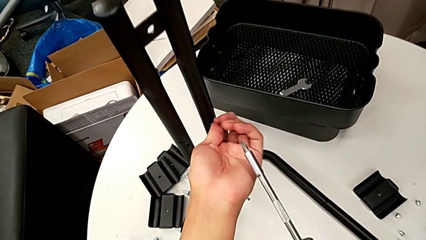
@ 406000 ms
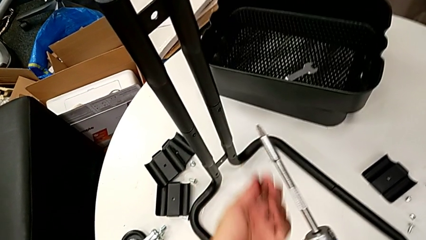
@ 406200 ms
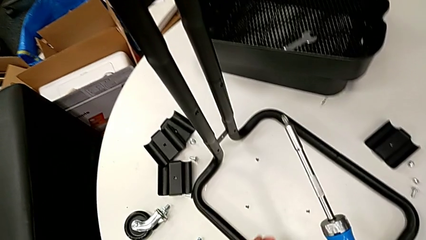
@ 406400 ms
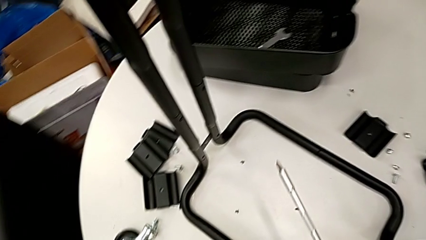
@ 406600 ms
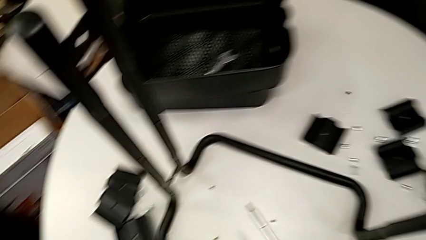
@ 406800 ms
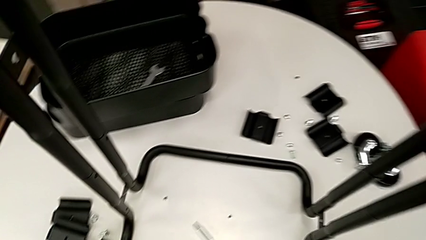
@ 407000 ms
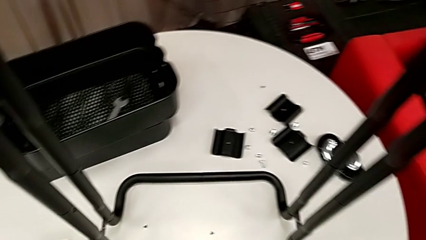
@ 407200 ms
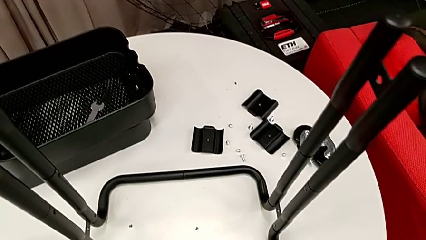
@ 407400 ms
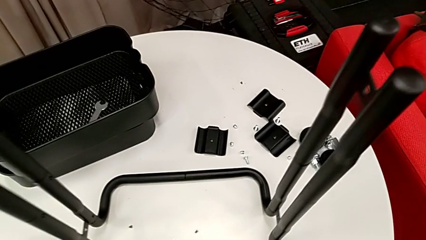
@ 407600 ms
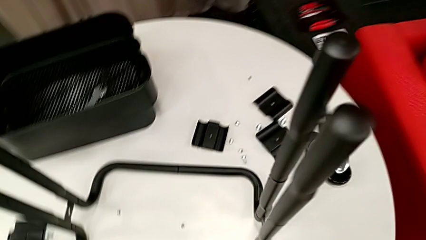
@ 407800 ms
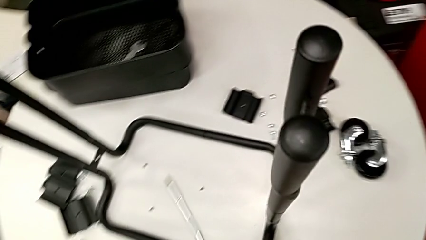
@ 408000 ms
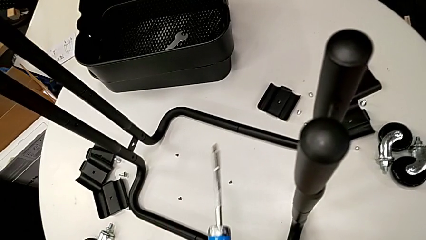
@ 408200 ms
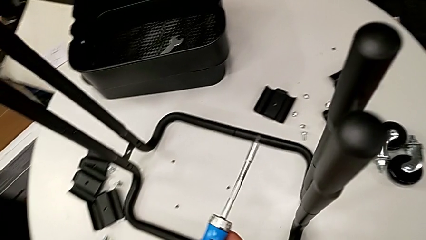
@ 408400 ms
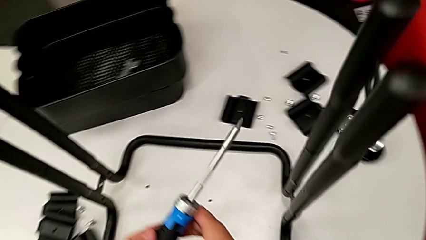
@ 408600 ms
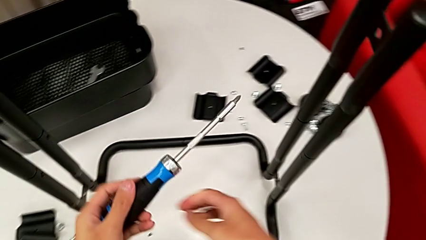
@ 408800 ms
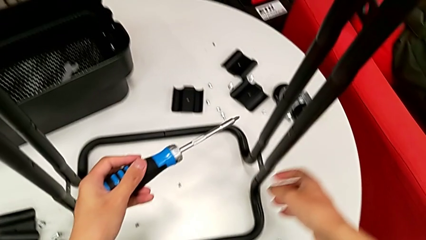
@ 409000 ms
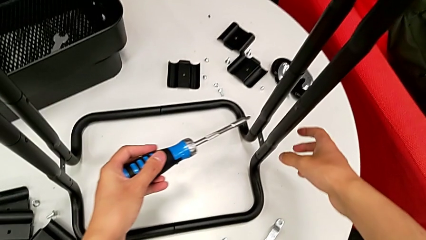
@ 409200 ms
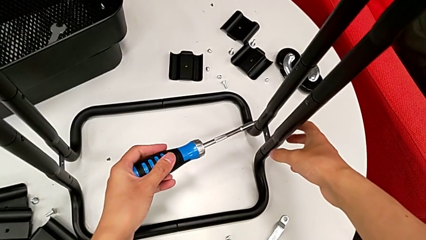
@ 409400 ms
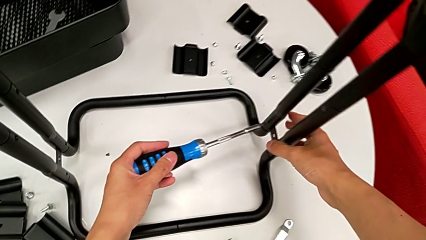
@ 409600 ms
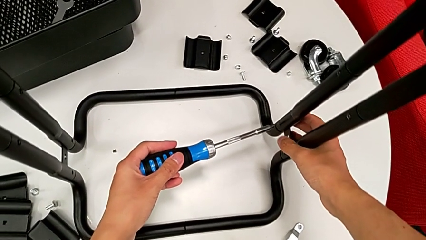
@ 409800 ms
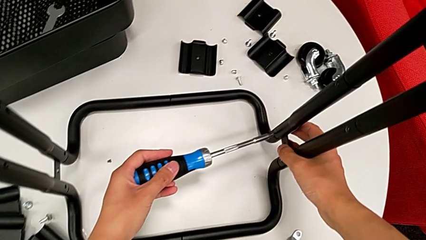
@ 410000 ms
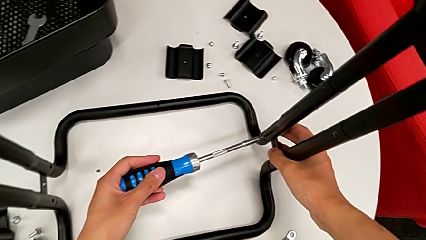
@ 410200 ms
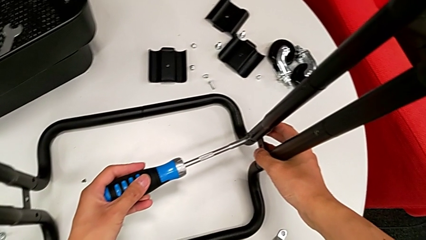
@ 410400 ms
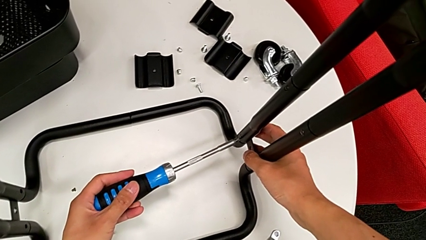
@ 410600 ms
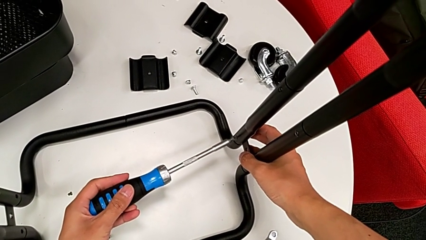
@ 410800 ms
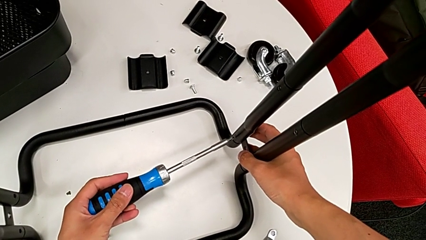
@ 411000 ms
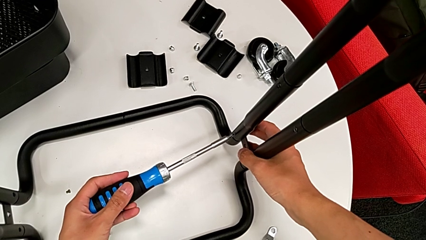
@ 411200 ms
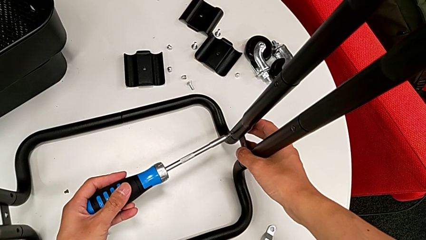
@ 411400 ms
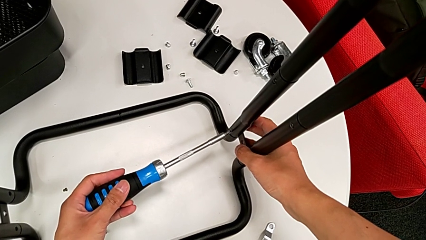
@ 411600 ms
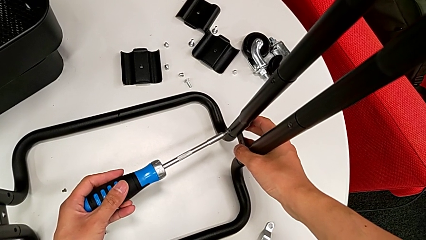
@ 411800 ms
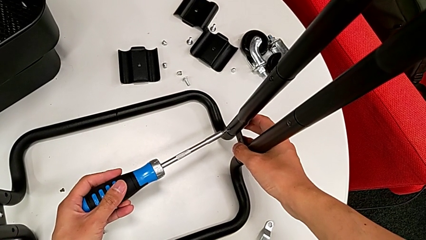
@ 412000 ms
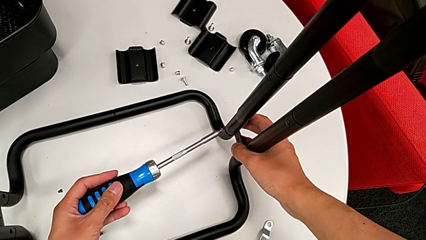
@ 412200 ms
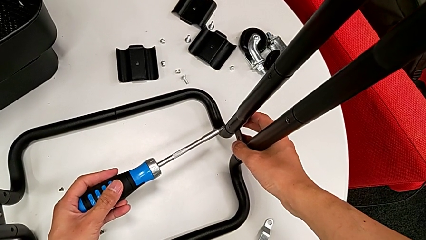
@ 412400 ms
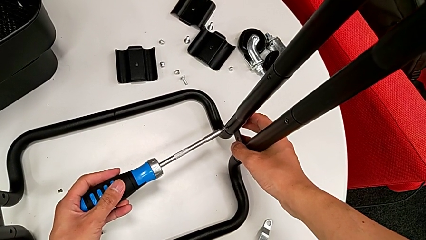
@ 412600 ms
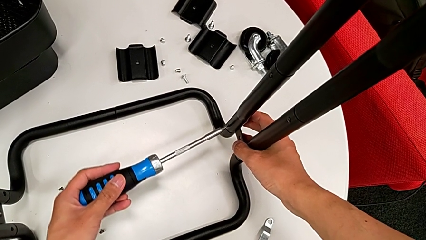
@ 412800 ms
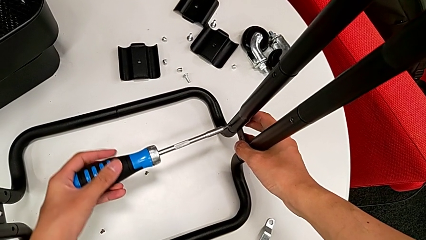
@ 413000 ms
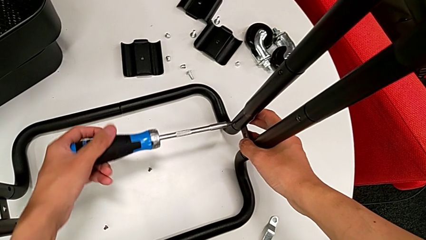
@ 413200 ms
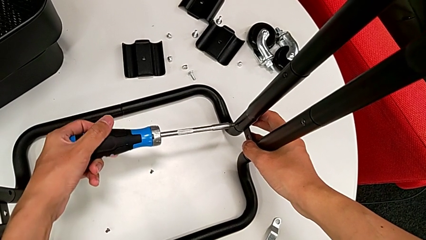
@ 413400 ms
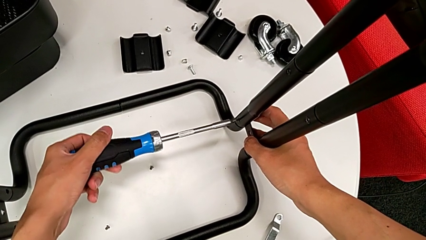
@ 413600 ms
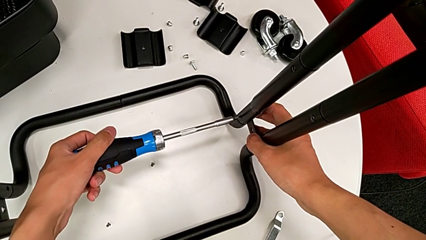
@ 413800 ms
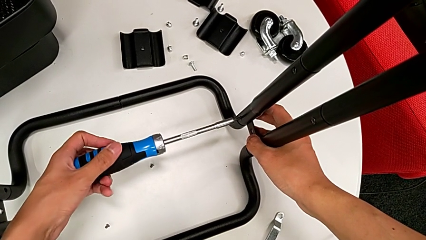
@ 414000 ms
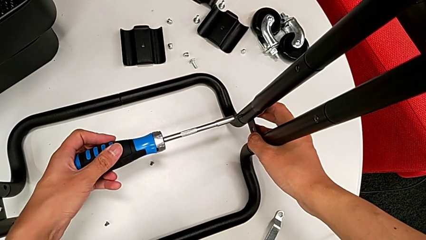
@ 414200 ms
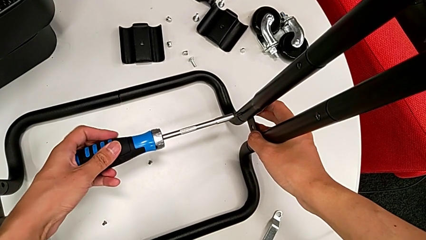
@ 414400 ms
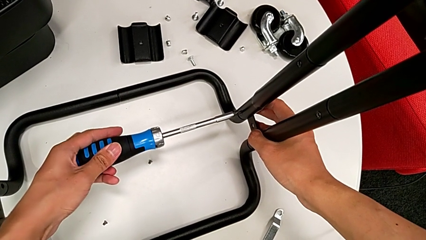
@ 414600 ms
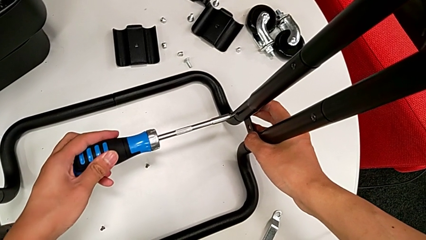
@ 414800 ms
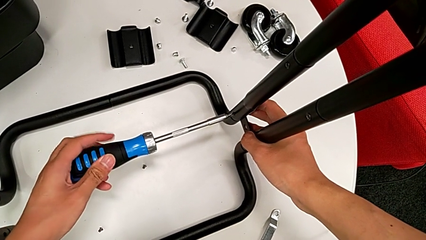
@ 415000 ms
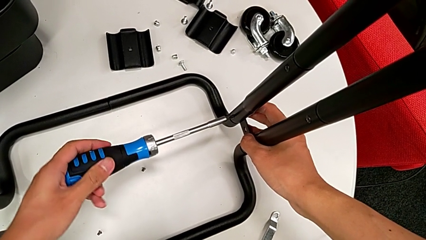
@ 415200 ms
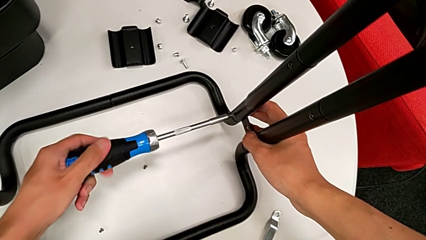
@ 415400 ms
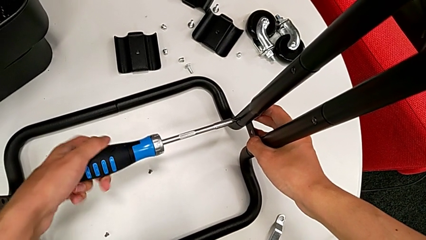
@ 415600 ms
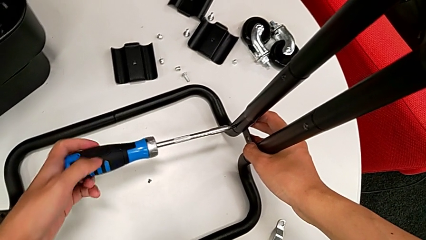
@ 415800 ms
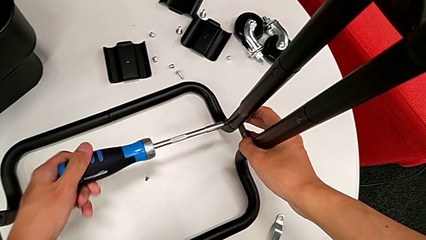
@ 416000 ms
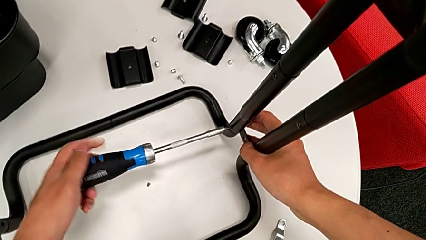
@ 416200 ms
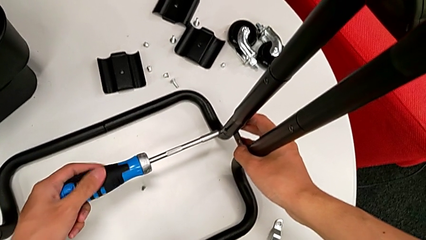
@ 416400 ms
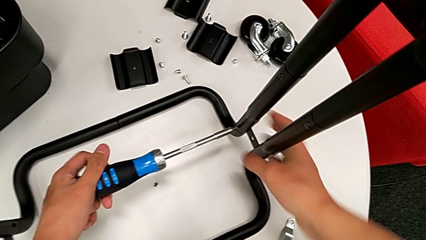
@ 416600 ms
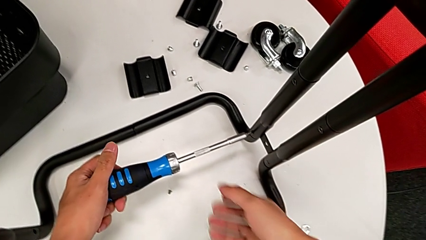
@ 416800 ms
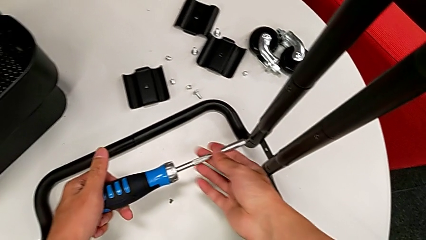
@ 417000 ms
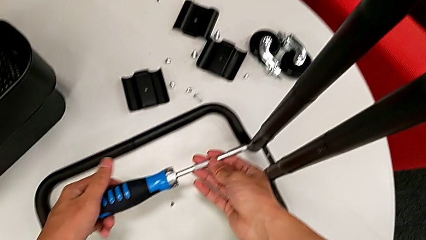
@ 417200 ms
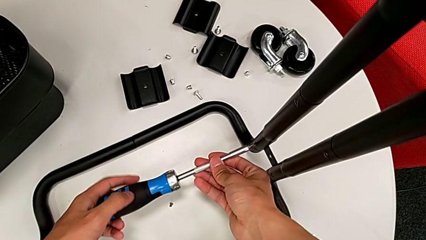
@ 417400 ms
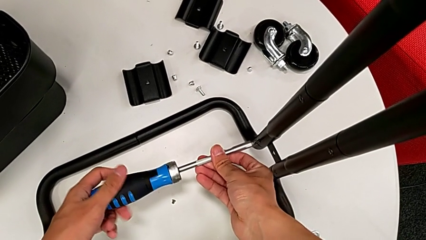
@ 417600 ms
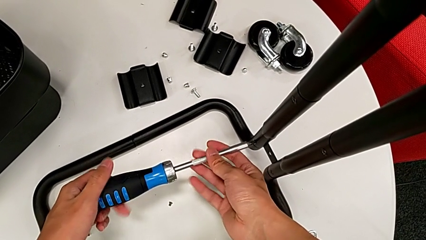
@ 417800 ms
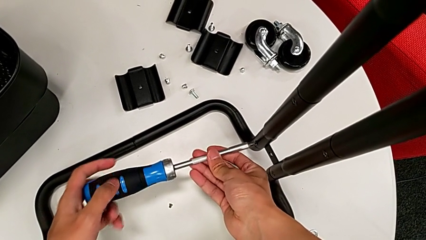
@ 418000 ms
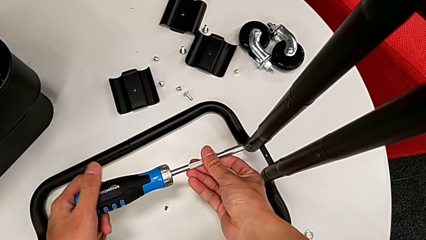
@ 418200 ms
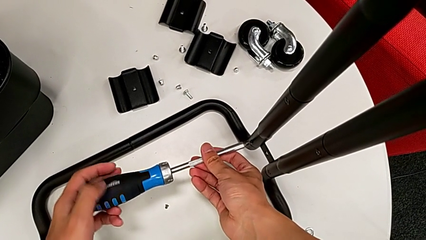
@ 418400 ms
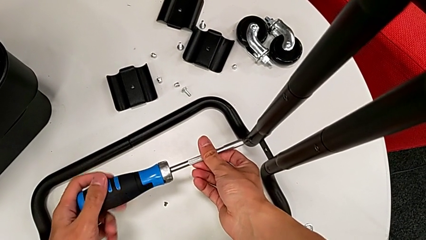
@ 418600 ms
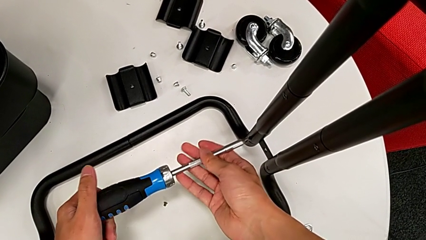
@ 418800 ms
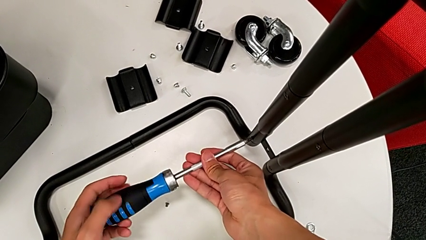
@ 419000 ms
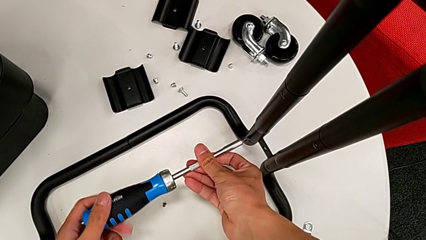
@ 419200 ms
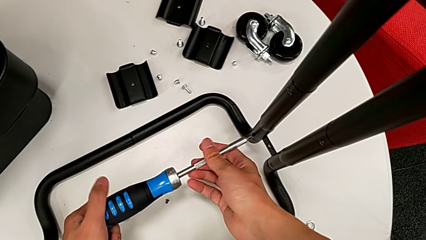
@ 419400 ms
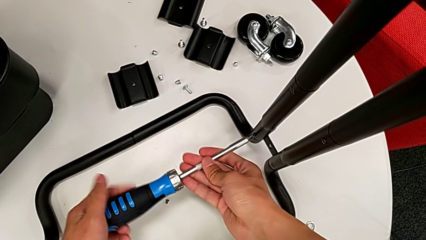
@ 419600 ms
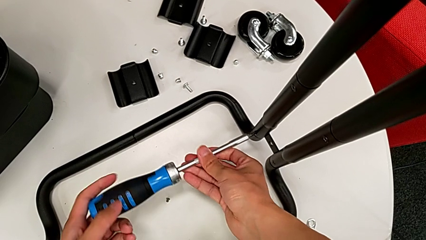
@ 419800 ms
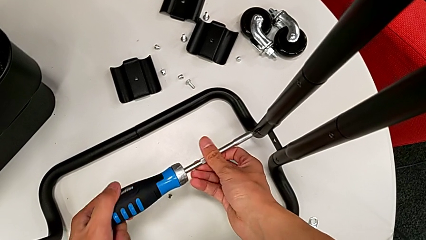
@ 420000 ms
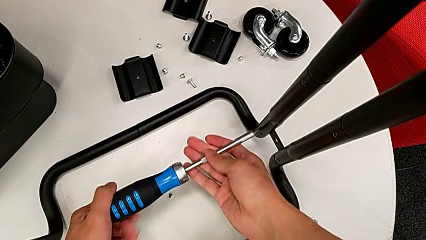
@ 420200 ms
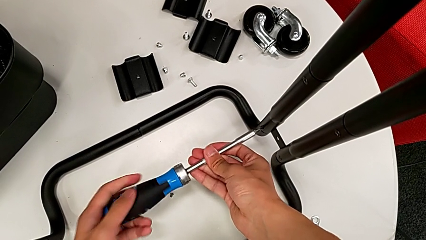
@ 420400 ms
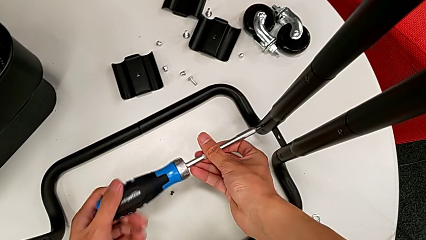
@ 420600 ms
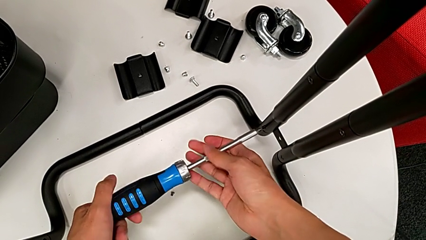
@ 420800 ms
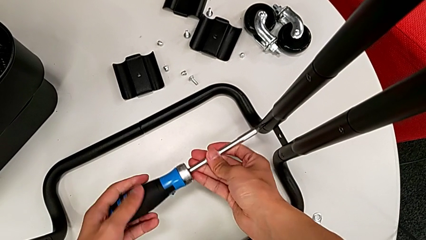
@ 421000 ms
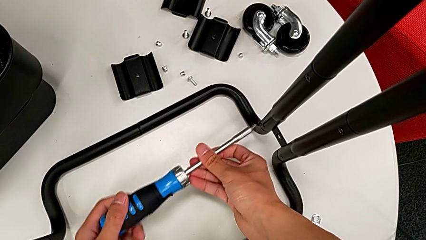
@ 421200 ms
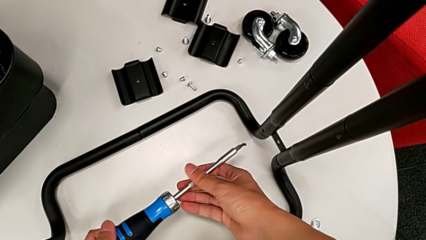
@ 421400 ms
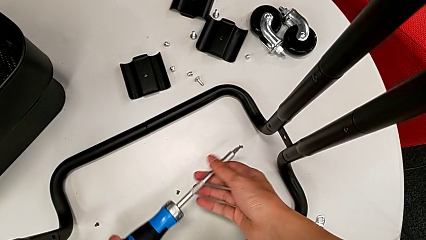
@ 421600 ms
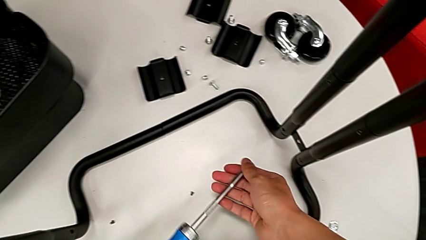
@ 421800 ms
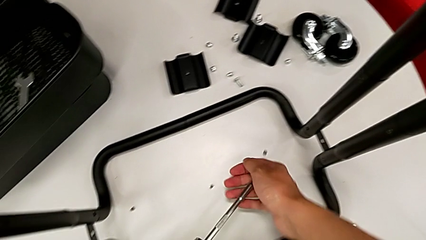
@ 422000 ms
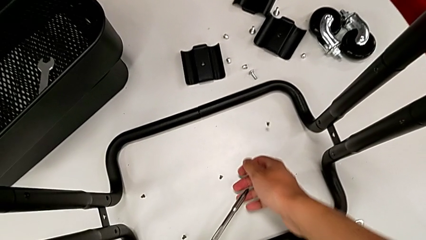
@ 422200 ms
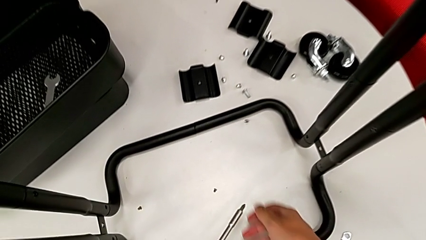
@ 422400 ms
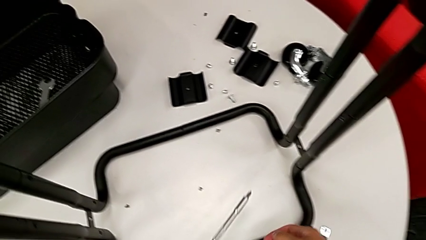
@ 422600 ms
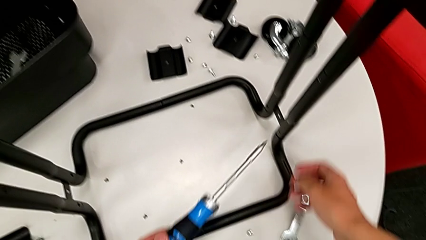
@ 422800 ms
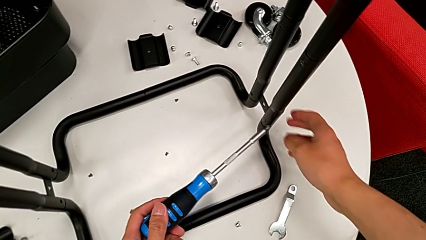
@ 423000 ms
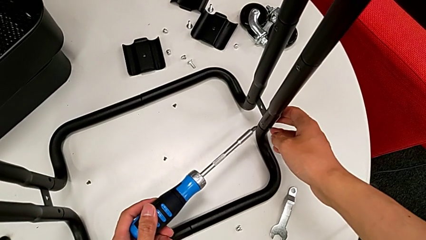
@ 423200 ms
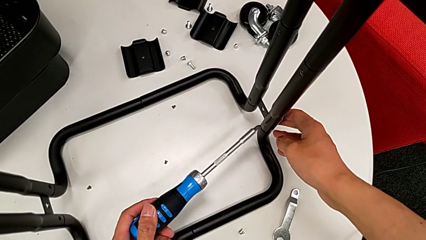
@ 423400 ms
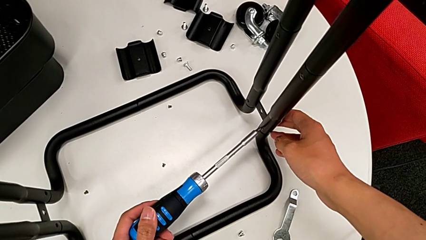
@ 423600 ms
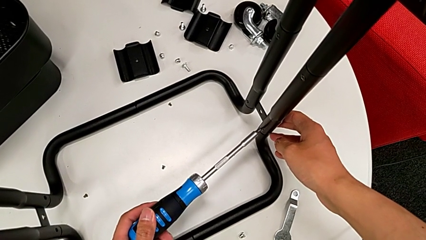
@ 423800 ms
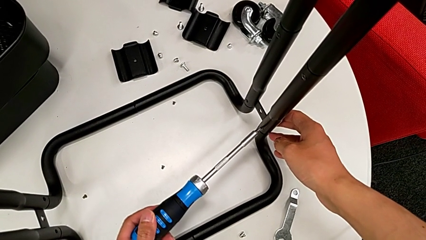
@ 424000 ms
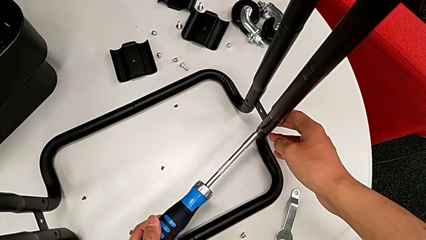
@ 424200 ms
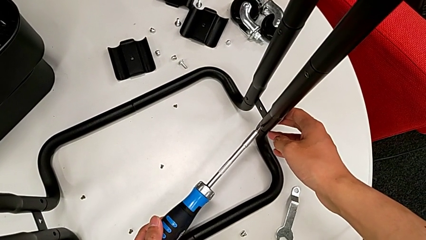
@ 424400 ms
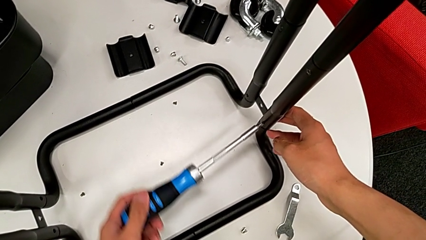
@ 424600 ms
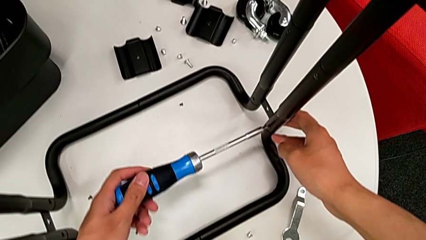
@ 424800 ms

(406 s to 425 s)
The camera wearer is disassembling the bars of the rolling cart. They wrongly drop the screw, approach it, insert the screwdriver, unscrew the screw, disassemble it with the right hand, withdraw the screwdriver with the left hand, wrongly drop the screw and insert the screwdriver.
